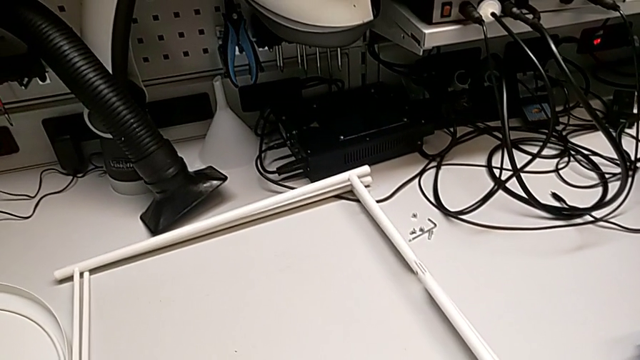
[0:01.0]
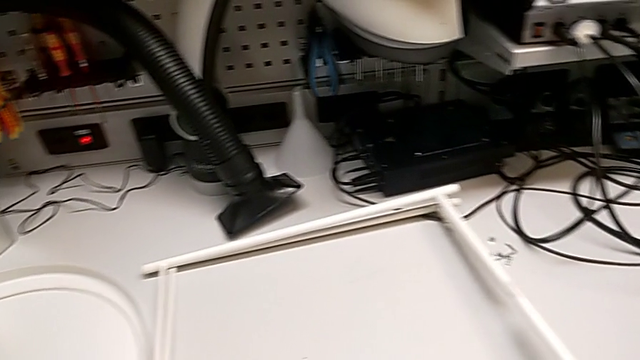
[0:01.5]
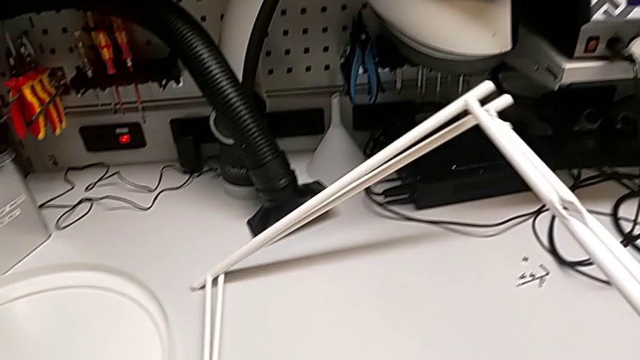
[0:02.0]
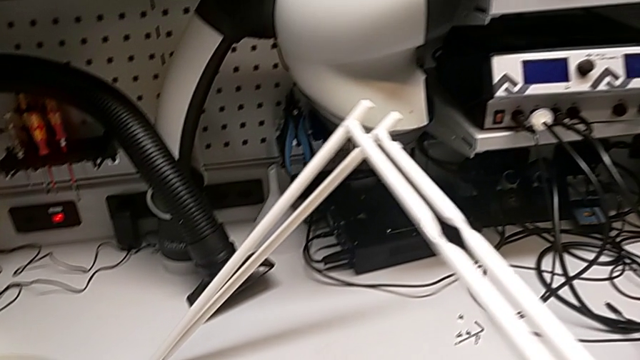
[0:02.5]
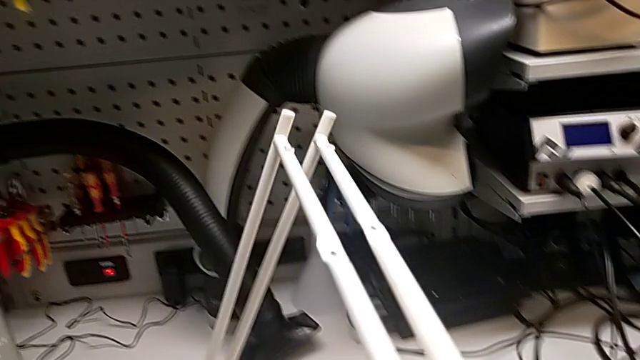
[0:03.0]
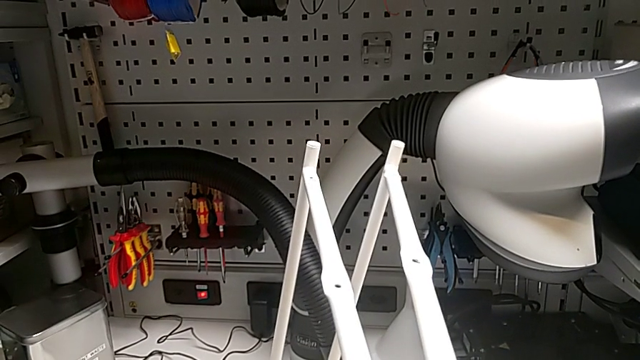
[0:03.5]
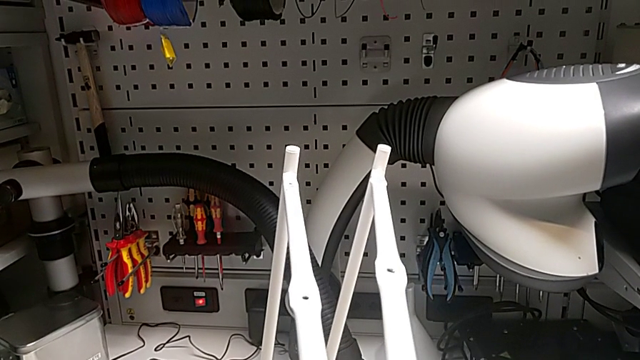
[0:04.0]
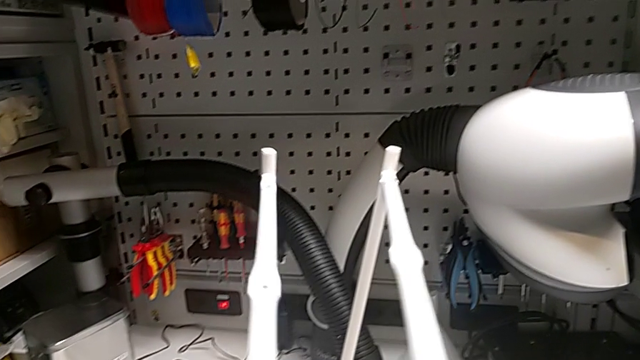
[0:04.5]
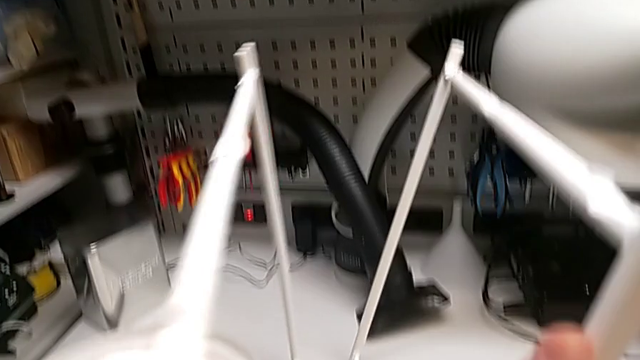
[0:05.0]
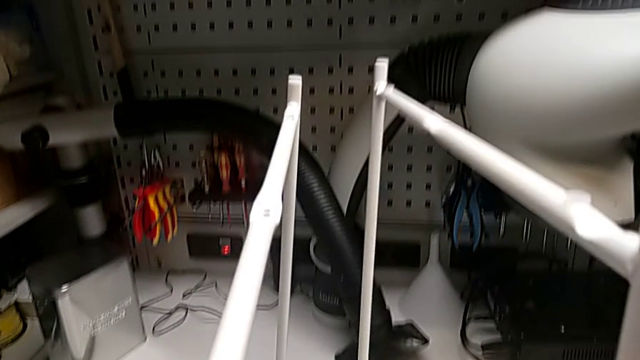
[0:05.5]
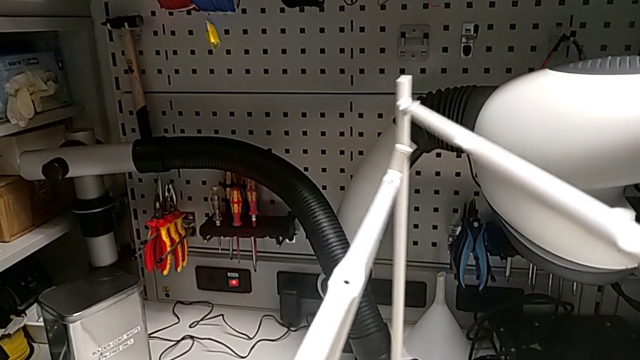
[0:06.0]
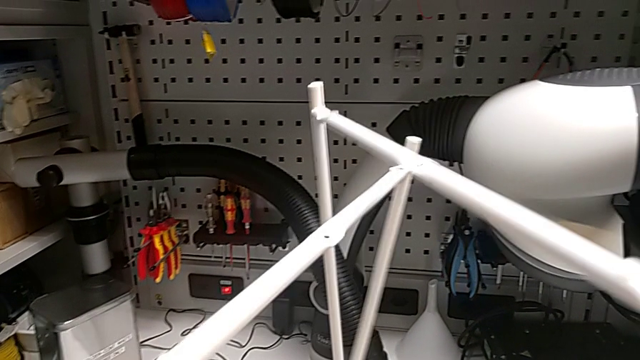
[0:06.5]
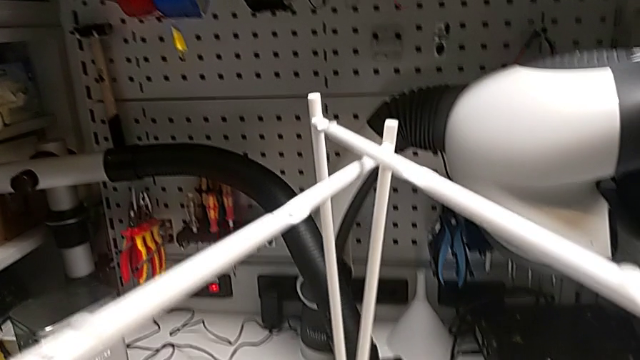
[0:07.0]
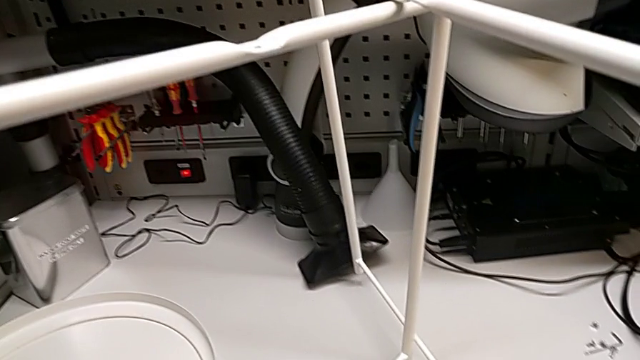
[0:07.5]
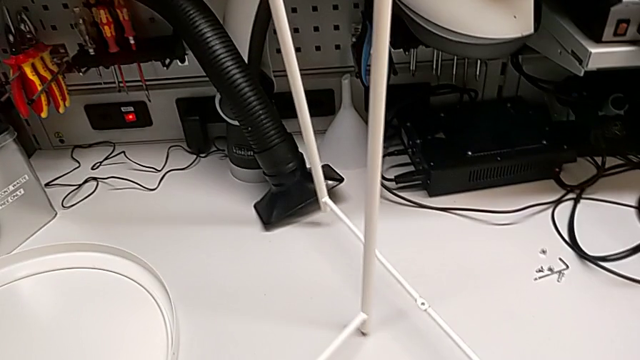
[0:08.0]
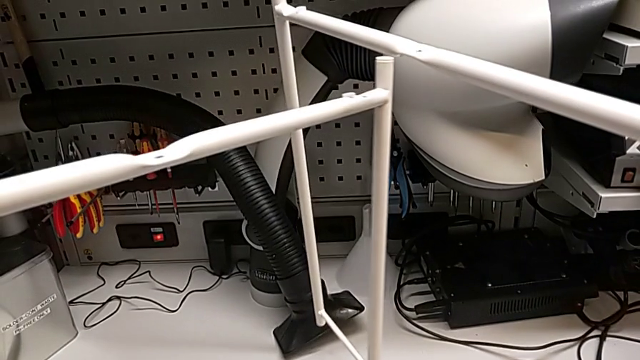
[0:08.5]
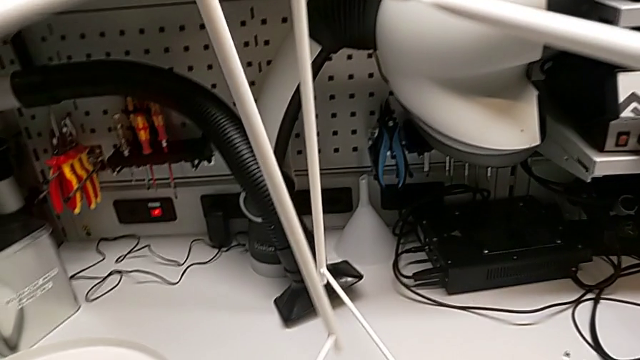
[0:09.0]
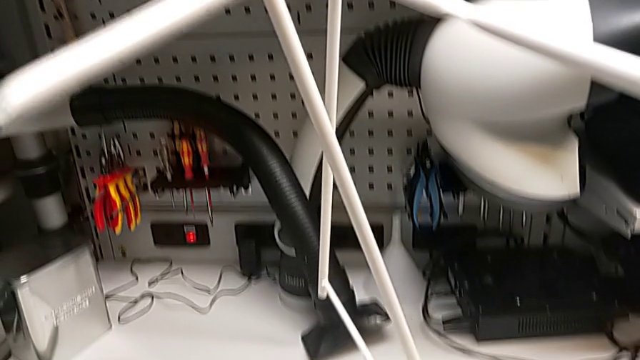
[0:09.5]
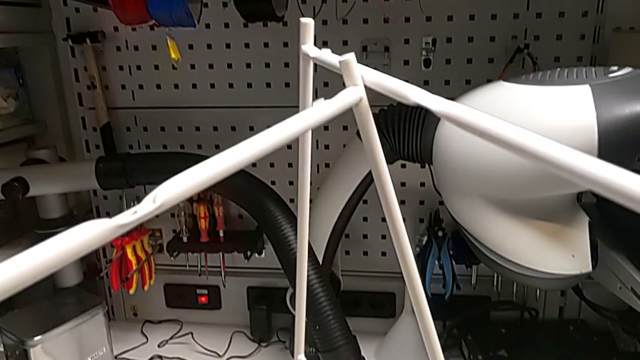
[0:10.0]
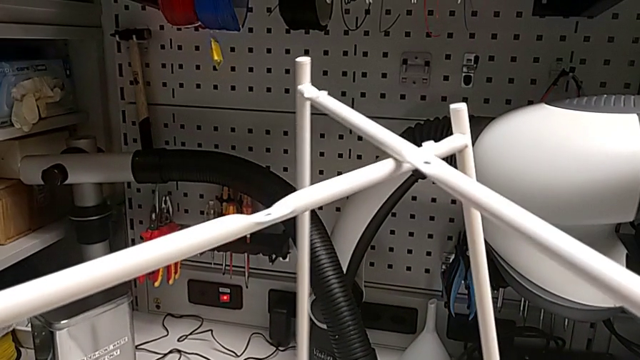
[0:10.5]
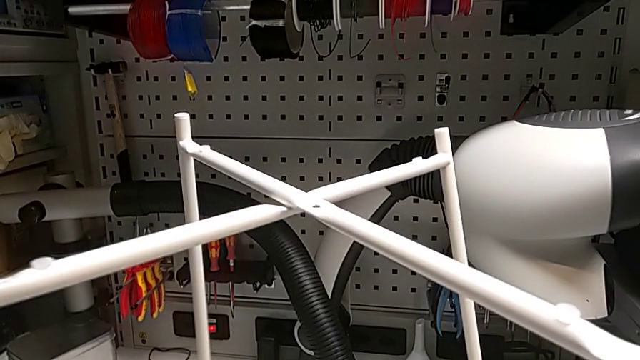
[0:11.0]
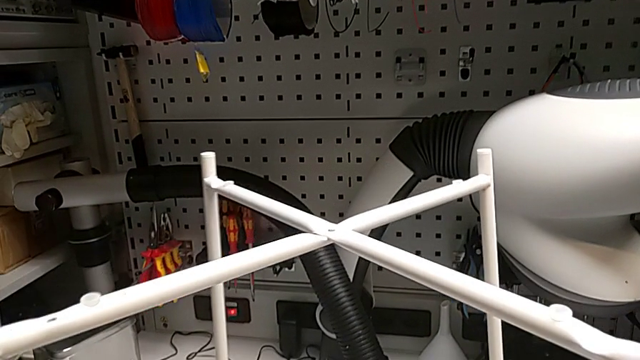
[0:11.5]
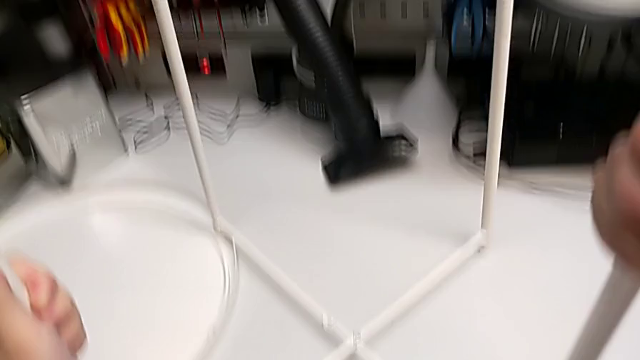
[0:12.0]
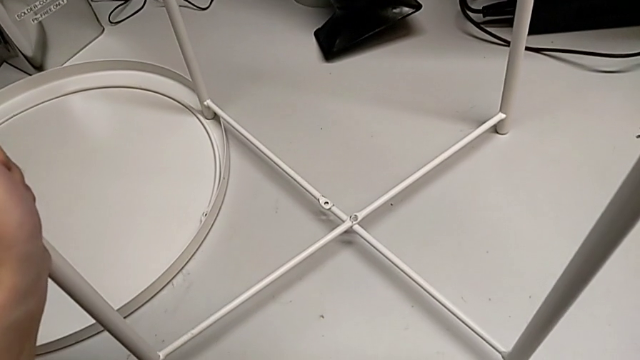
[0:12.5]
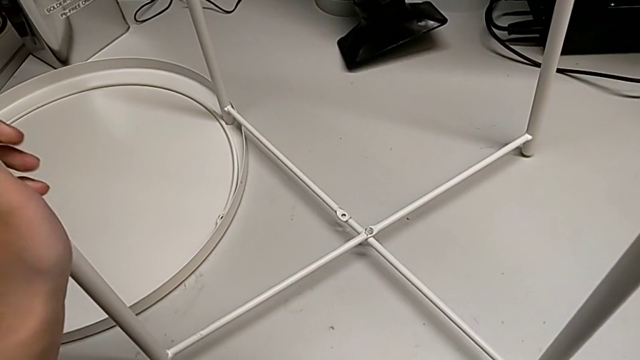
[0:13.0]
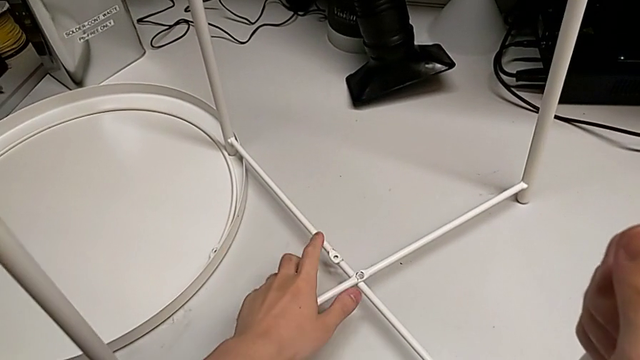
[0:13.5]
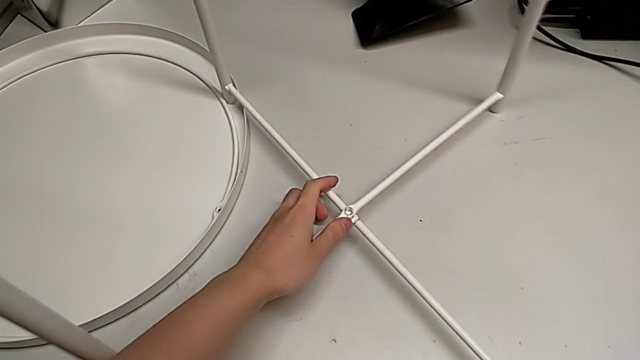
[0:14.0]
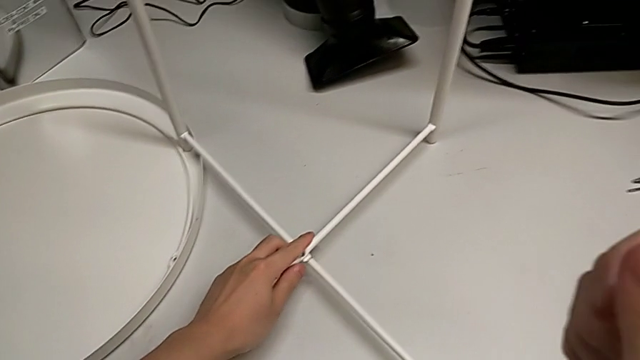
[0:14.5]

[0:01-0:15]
The camera wearer assembles the legs together. They grab the leg, lift it, align it, place it and align it.

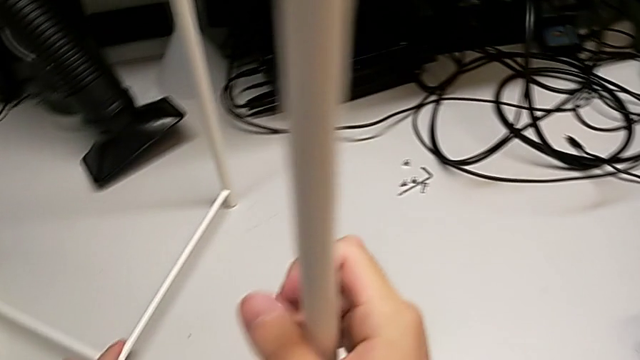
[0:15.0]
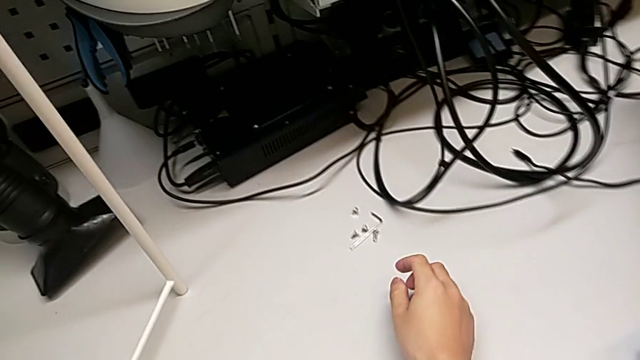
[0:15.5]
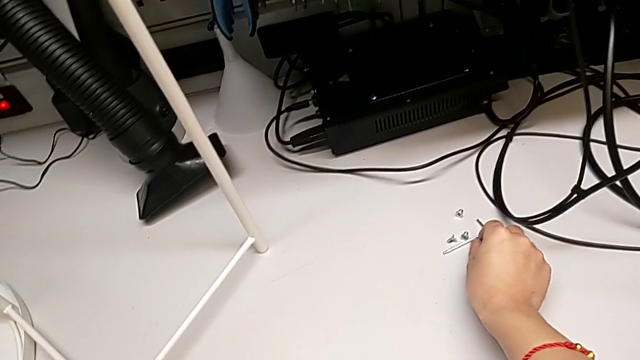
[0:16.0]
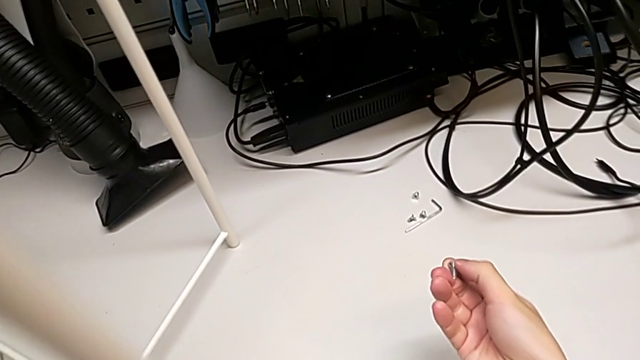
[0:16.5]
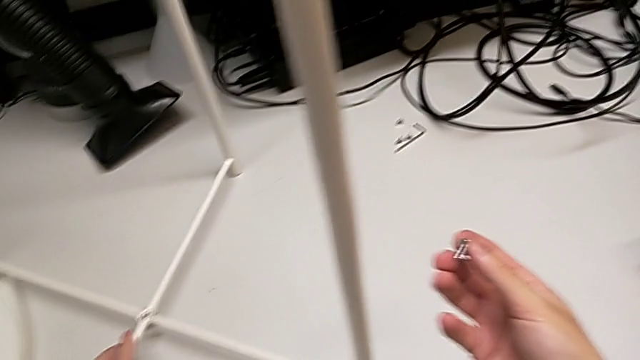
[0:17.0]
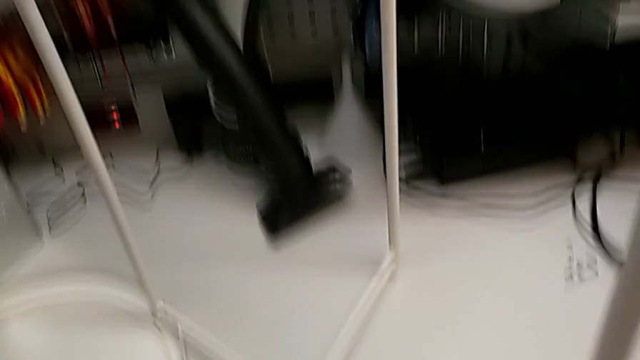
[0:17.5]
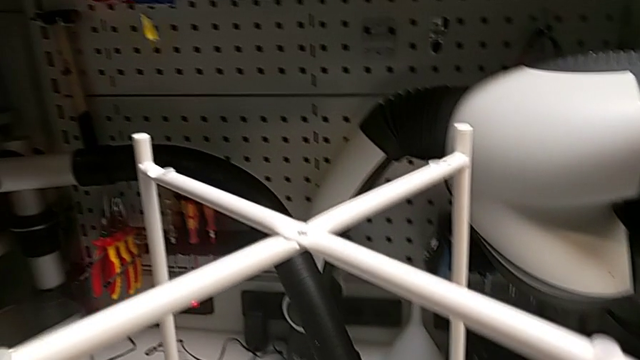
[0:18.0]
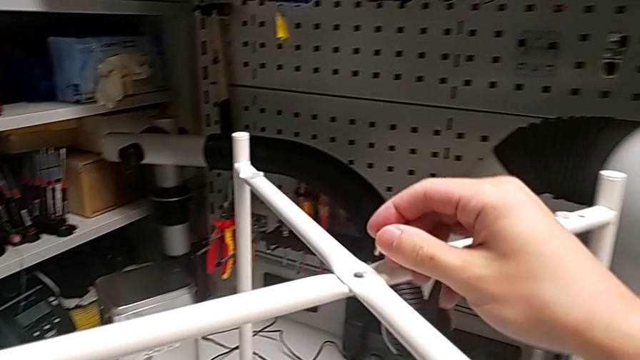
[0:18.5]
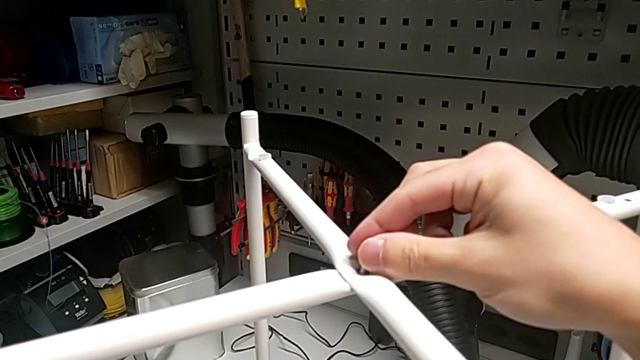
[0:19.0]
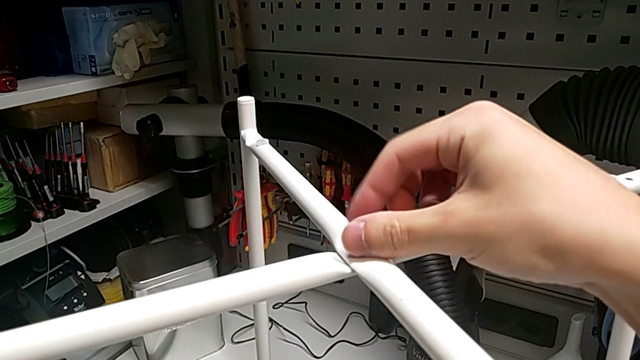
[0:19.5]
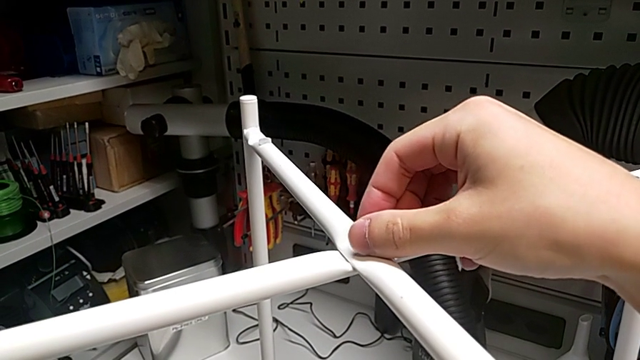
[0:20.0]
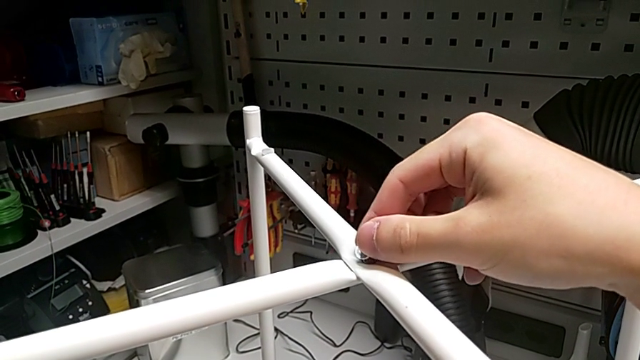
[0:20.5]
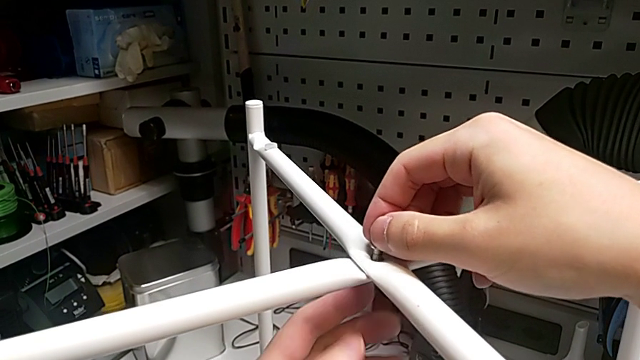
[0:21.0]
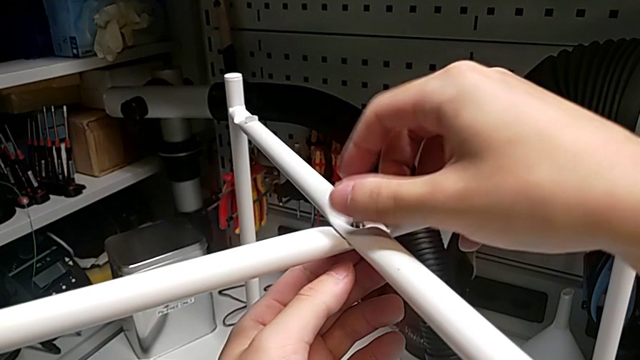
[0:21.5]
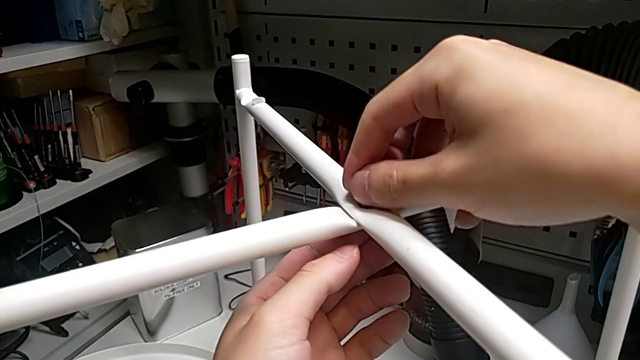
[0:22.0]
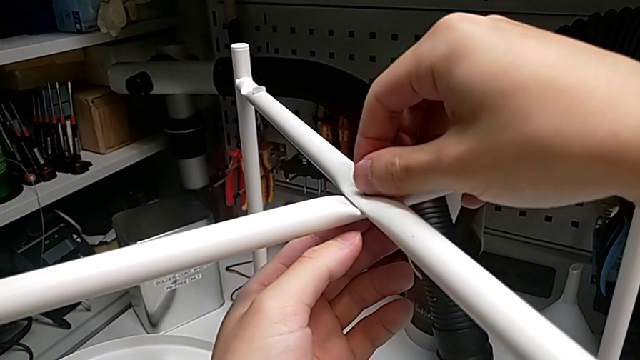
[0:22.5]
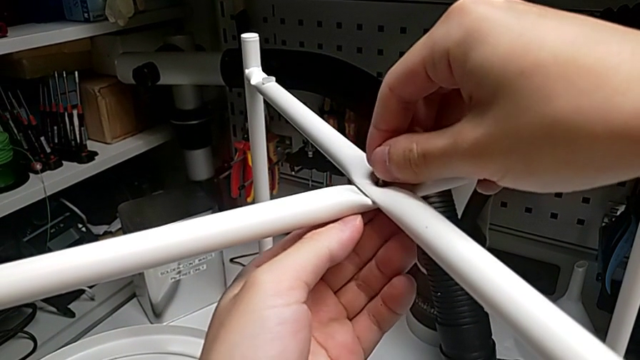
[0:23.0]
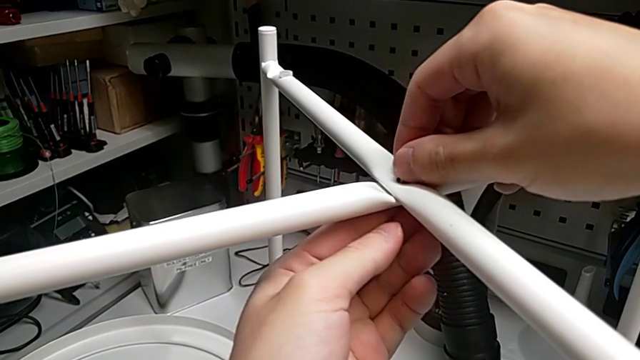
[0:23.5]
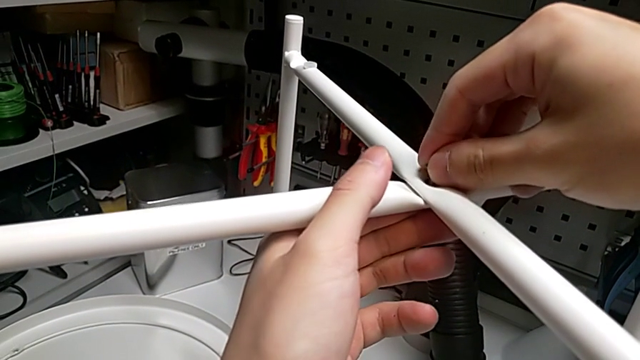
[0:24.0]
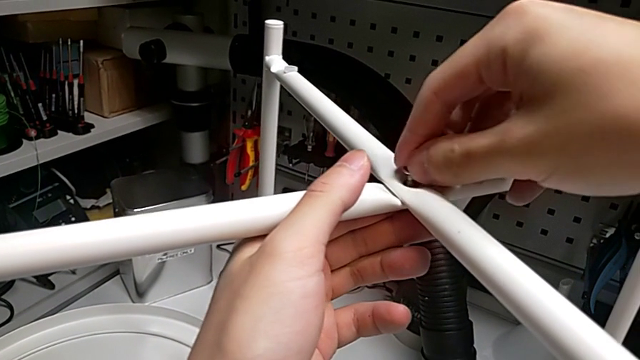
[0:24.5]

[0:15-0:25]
The camera wearer is screwing the top screw. They grab the hex socket head, approach the top leg, insert the hex socket head, screw it, insert it and begin to screw it.
